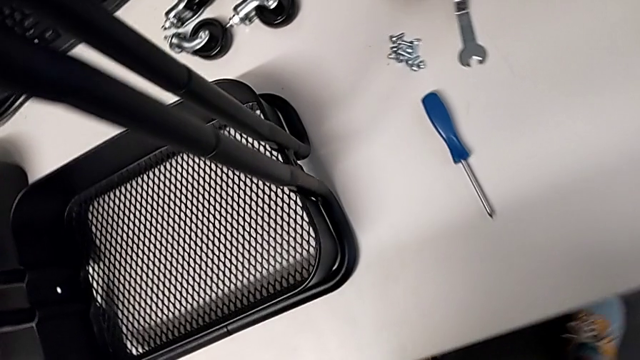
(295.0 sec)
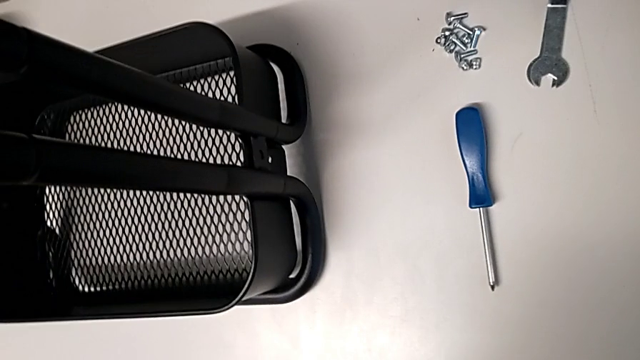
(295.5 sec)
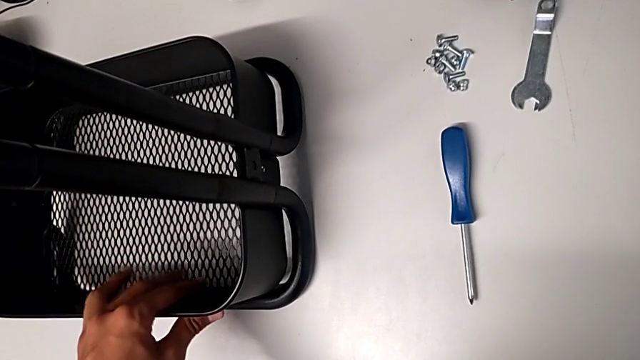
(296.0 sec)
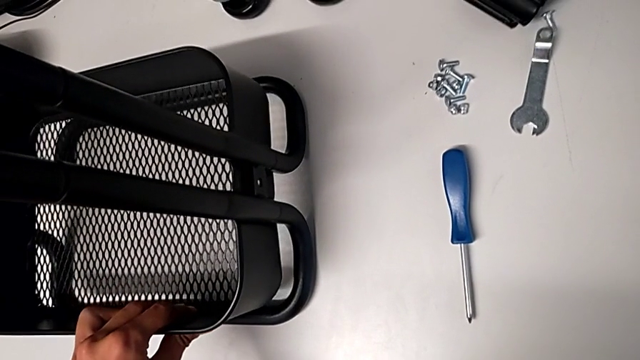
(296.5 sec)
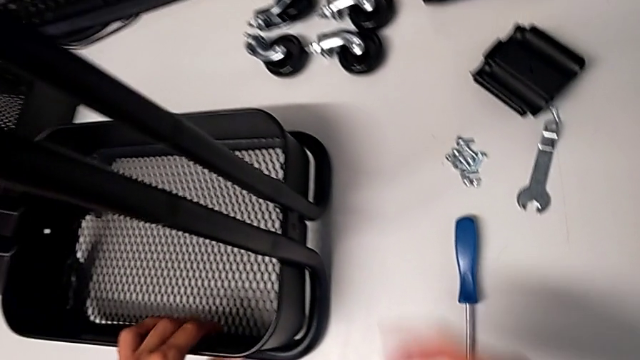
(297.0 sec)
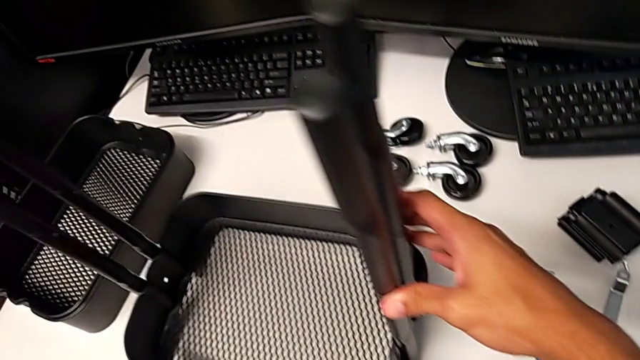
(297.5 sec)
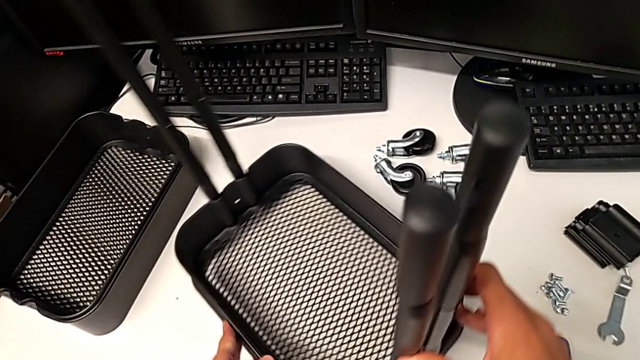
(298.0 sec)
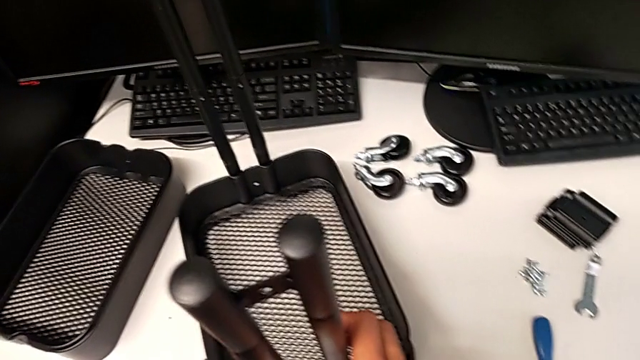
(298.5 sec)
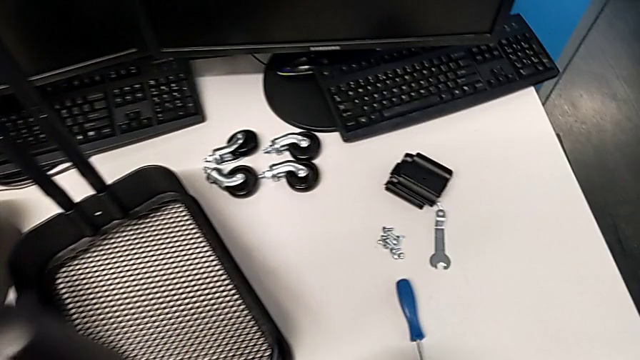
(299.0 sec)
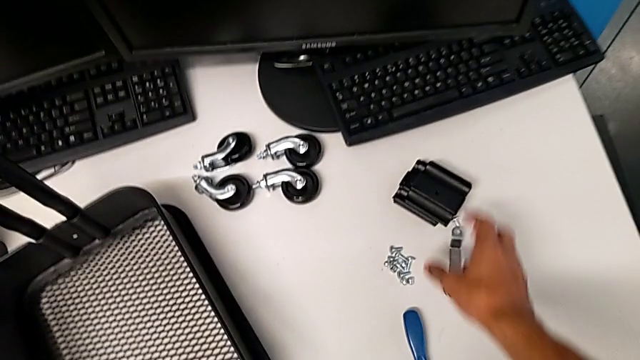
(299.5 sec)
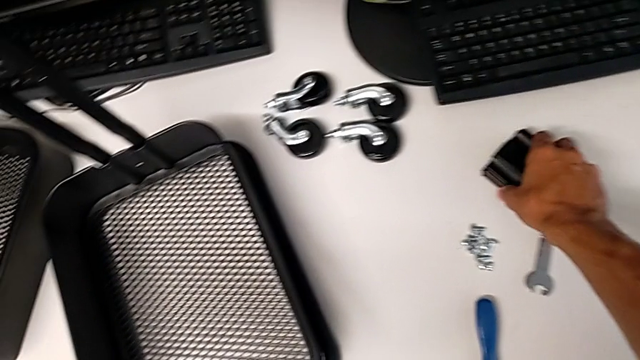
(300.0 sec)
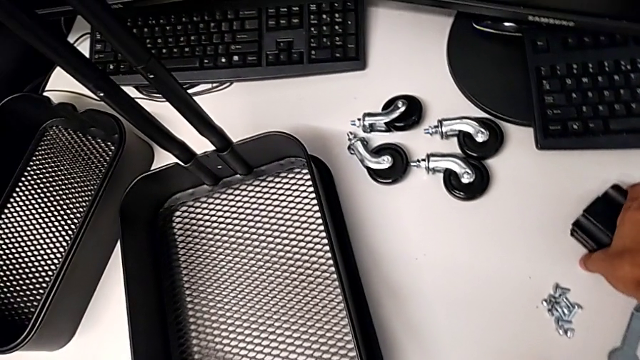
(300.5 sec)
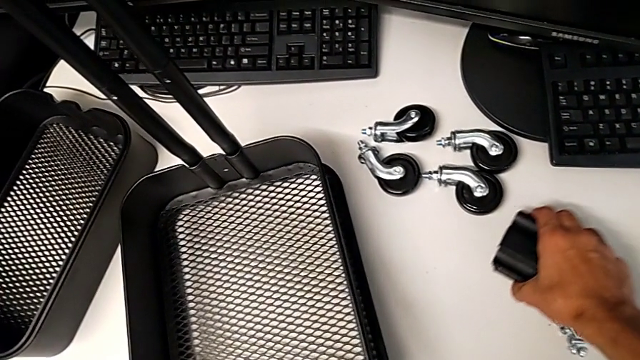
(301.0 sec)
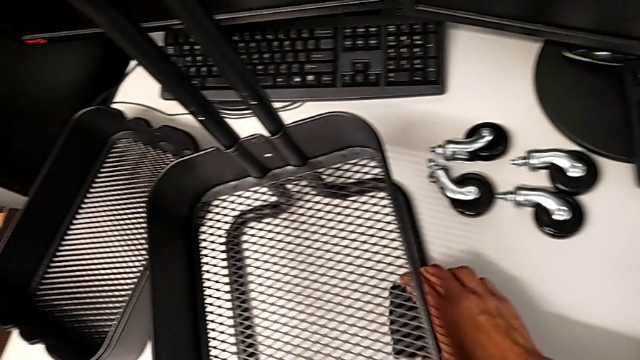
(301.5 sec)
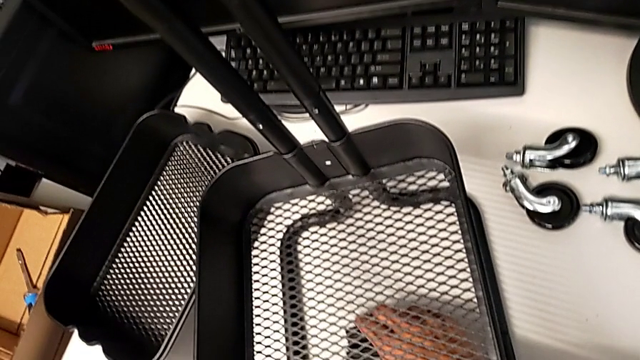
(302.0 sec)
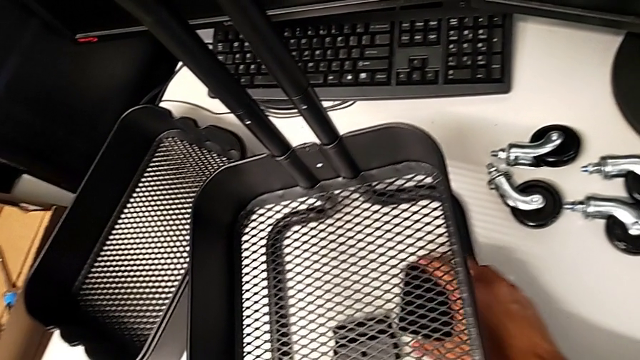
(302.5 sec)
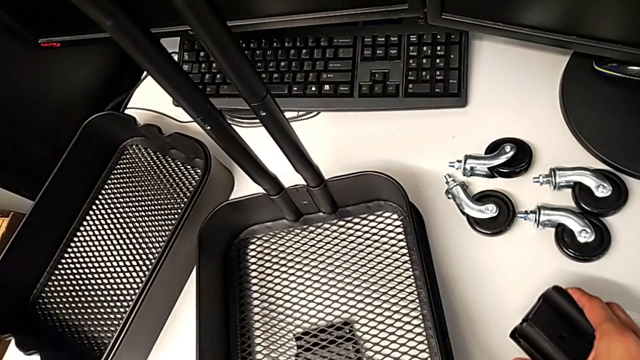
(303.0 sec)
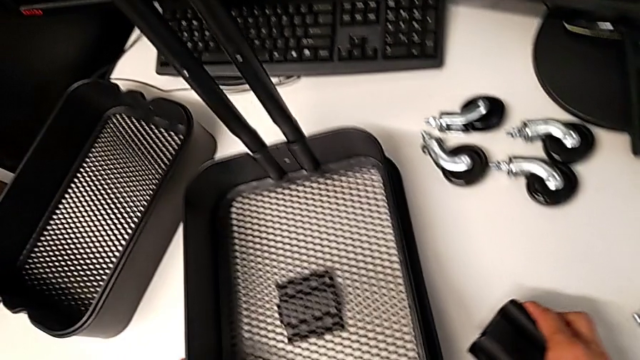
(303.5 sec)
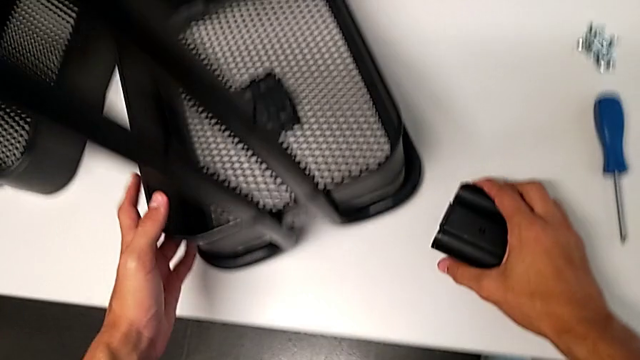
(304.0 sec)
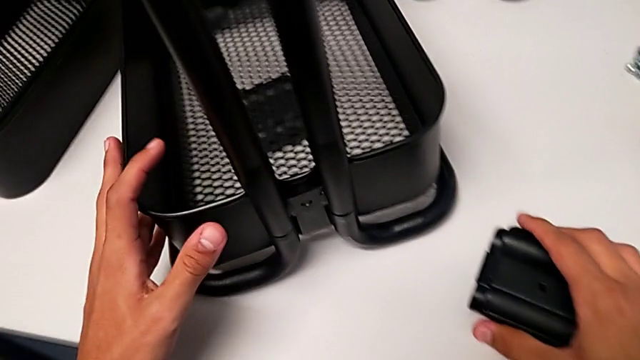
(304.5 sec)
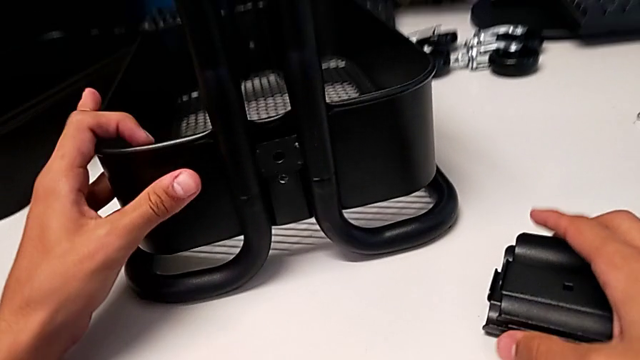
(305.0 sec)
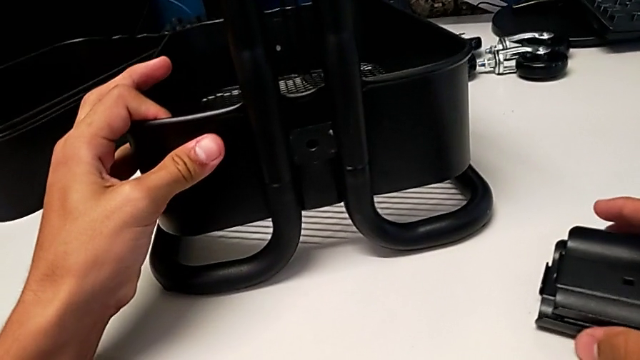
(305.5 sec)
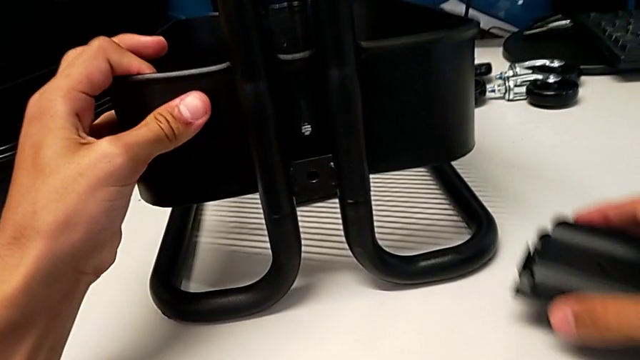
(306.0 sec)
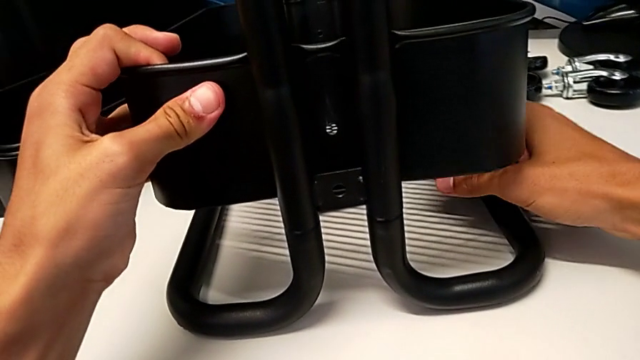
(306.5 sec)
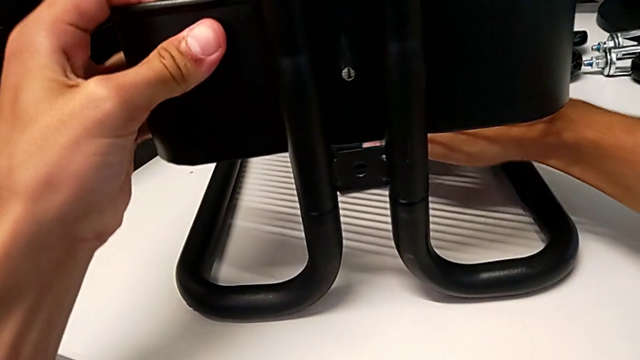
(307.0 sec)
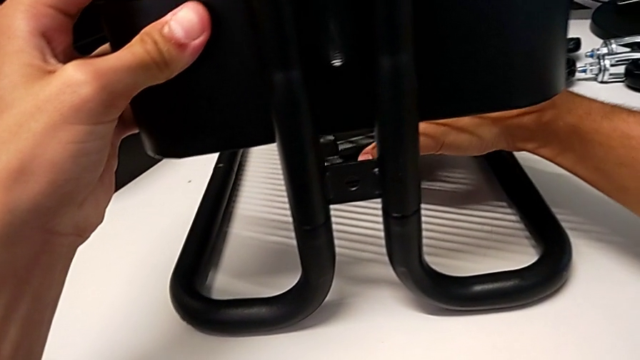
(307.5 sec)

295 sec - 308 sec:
The camera wearer is assembling the bottom tray of the shelf. They grab the bottom grid tray, rotate the utility cart, grab the bracket with the left hand, grab the bottom grid tray with the left hand, place the bracket with the right hand, place the bottom grid tray with the left hand, grab the bracket with the right hand, grab the grid tray with the left hand, hold the bracket with the right hand, slide the grid tray with the left hand, place the bracket with the right hand and grab it with the right hand.

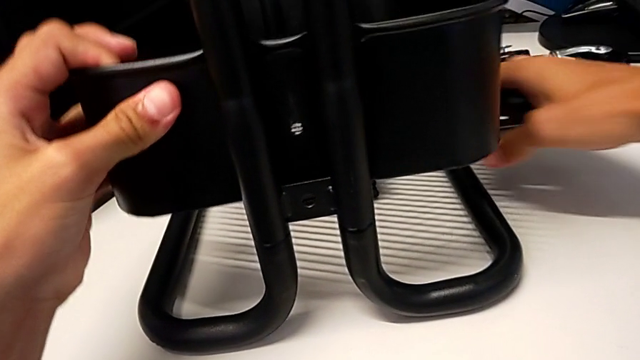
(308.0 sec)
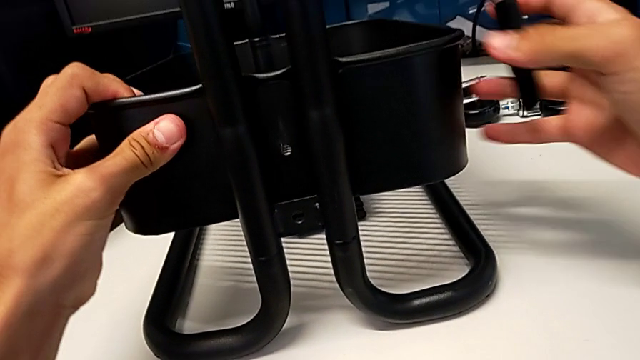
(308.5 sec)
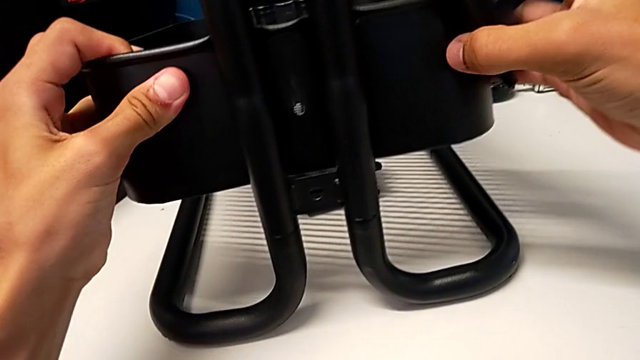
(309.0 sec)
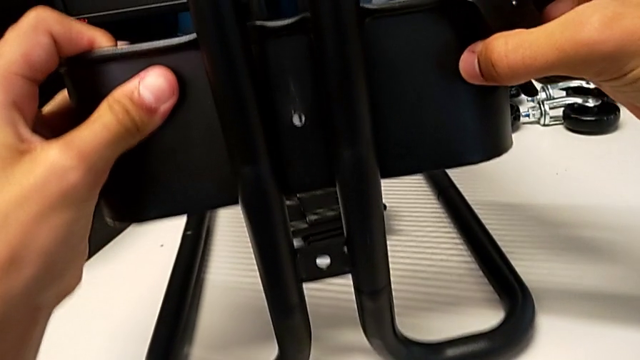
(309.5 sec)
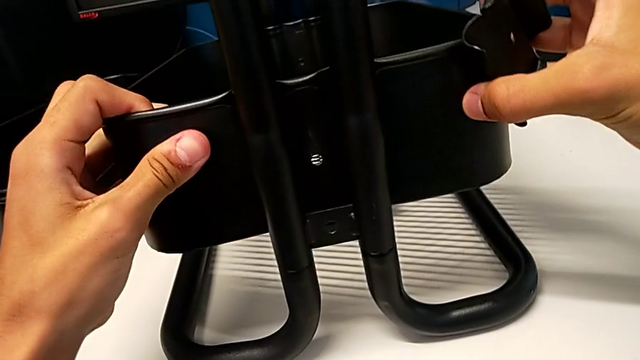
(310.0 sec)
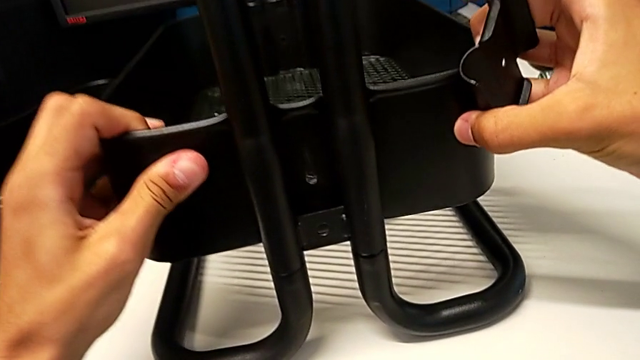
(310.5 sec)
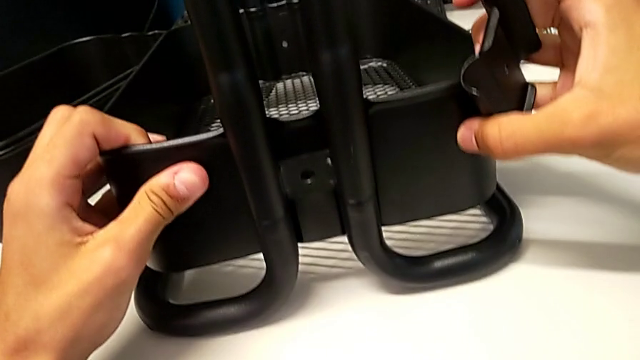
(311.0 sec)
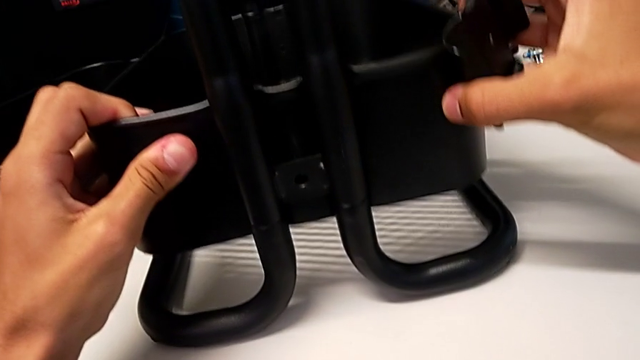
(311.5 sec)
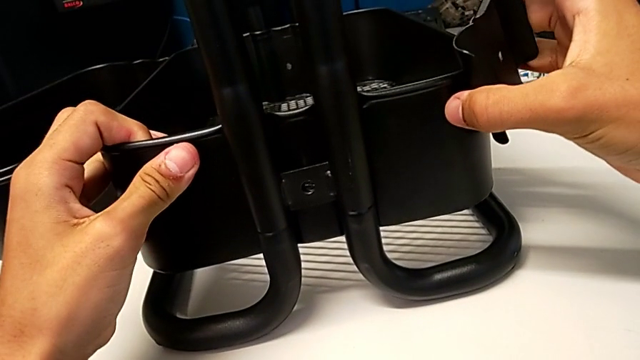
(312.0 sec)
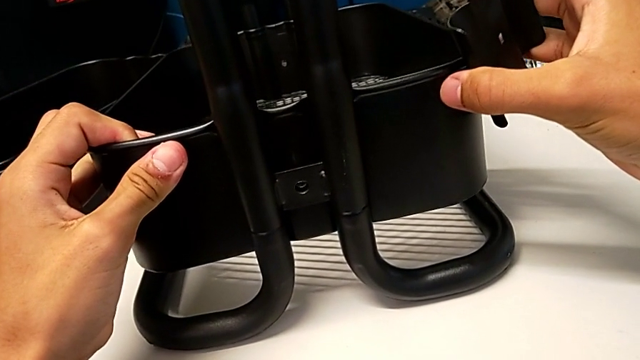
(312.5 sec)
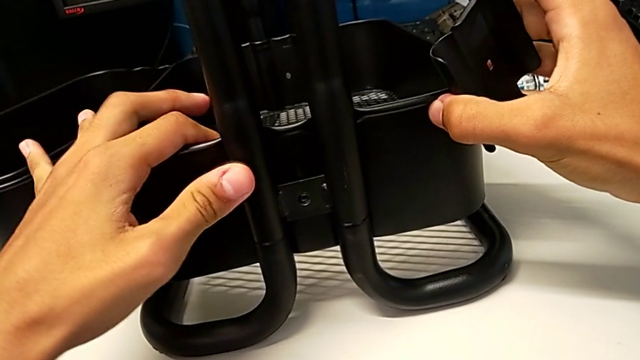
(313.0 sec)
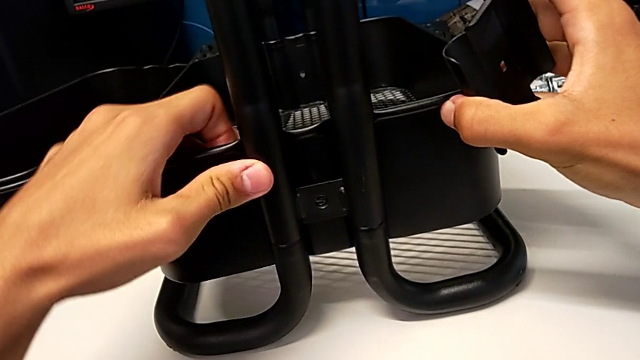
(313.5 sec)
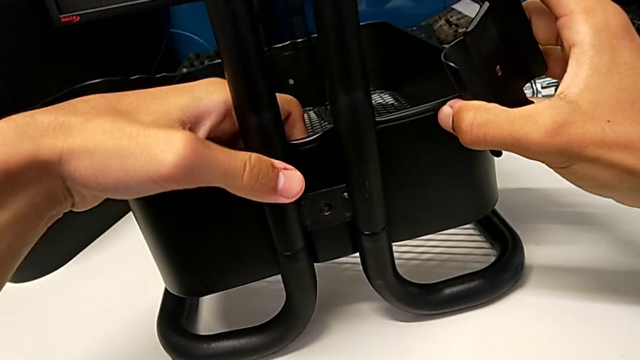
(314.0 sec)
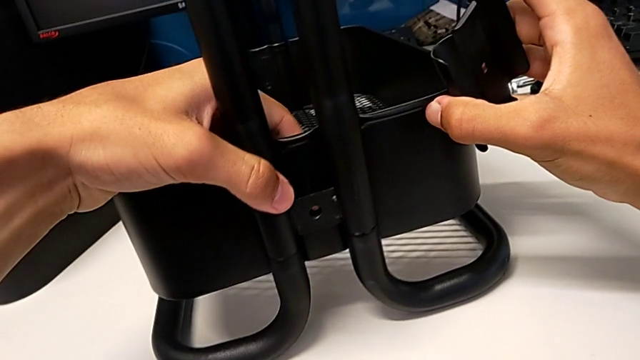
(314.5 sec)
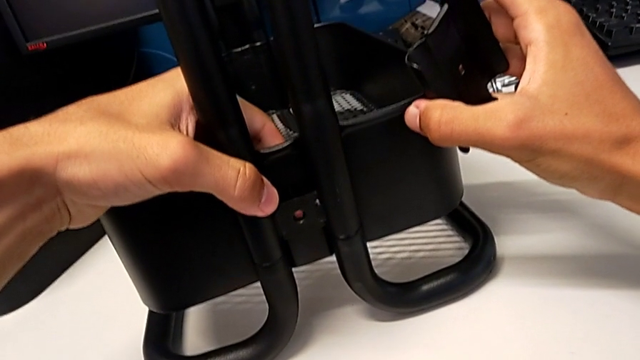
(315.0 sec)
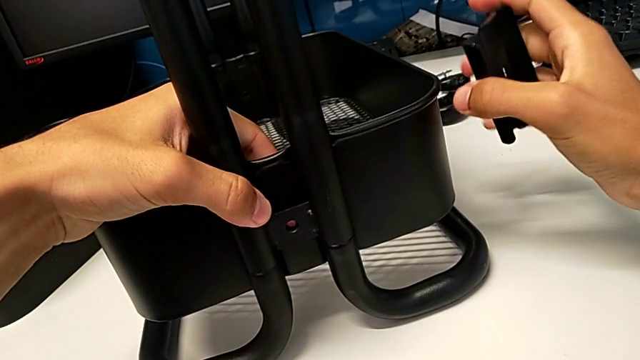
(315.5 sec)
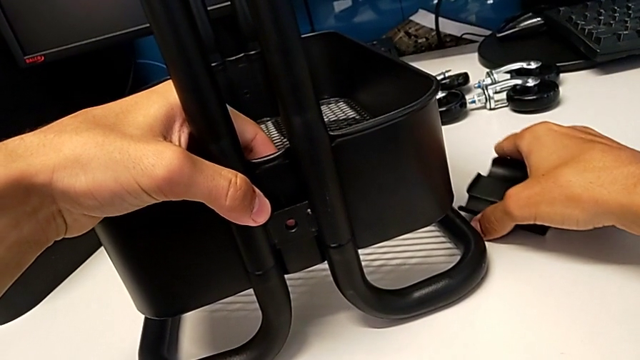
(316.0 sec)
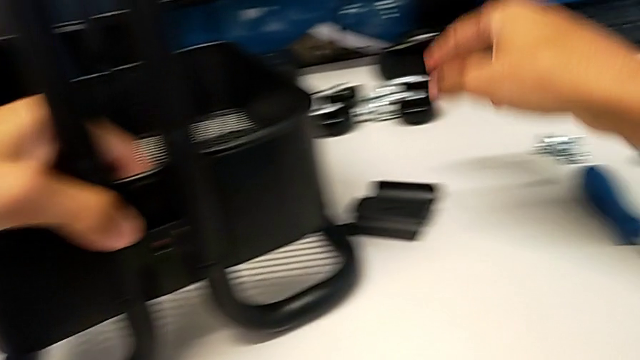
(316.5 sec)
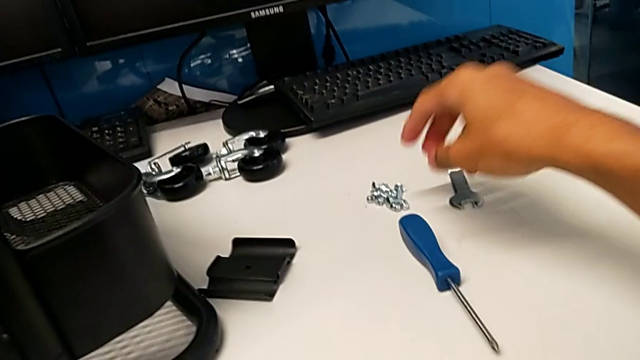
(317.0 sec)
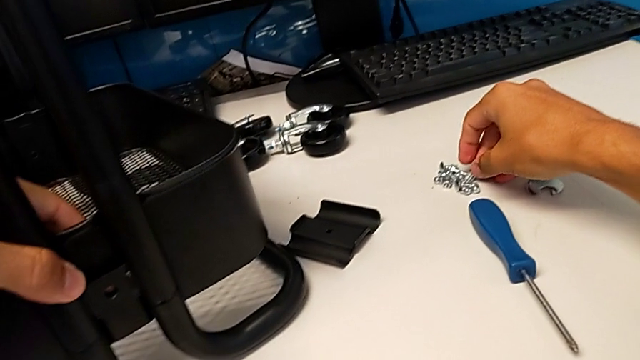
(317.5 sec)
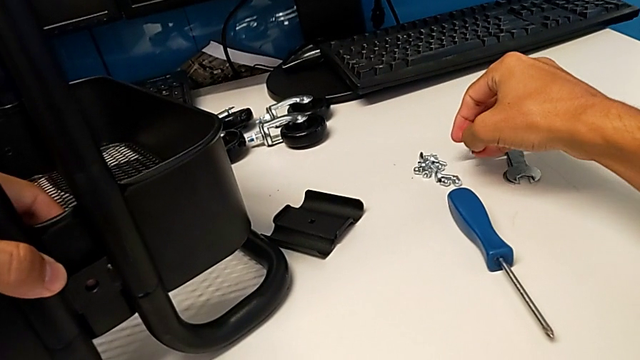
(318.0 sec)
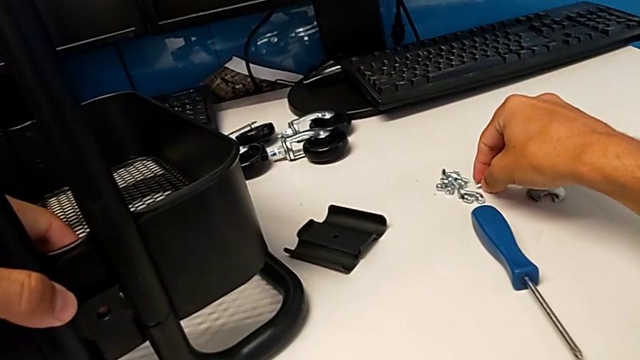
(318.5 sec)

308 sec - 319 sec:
The camera wearer is assembling the bottom tray of the shelf. They align the bottom grid tray, place the bracket, approach the screw, grab it and place it.
